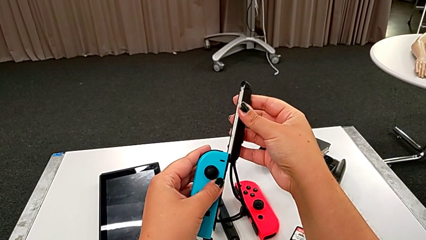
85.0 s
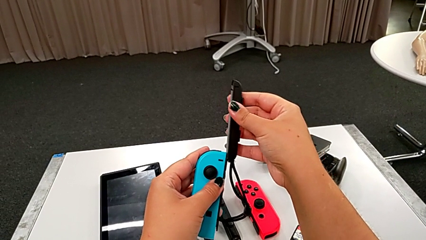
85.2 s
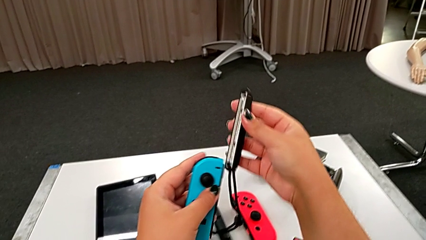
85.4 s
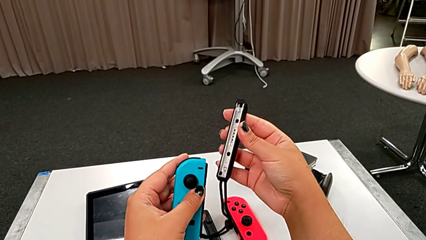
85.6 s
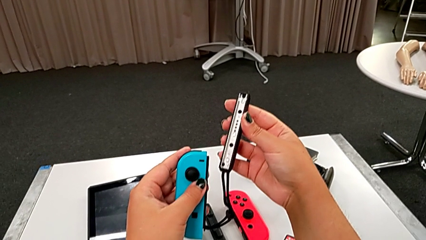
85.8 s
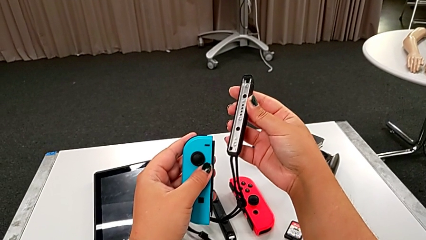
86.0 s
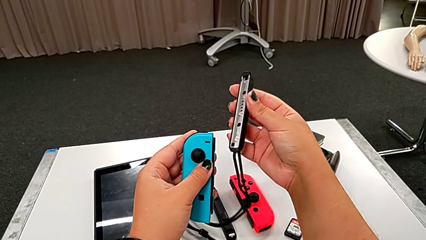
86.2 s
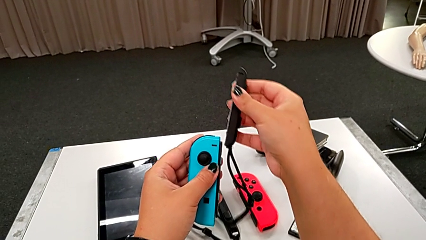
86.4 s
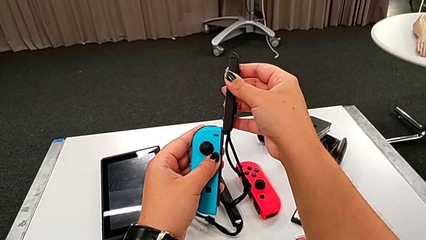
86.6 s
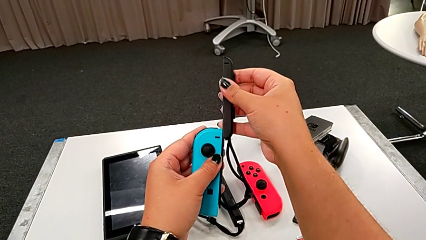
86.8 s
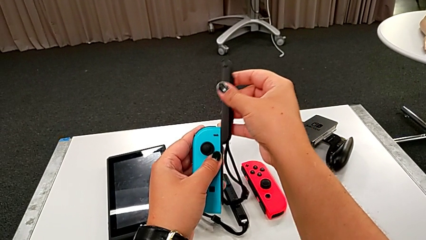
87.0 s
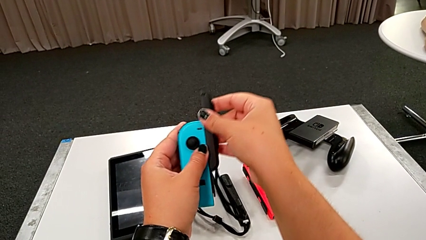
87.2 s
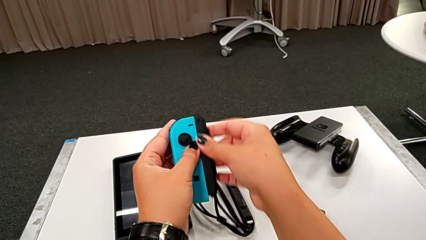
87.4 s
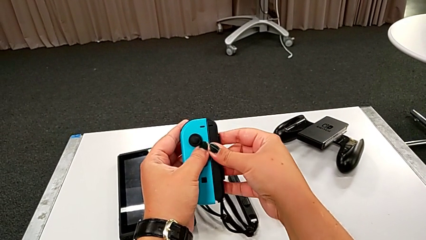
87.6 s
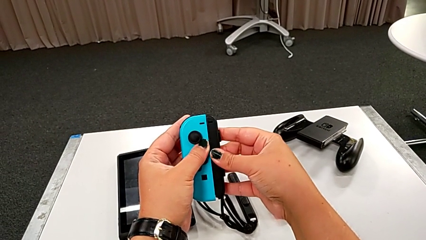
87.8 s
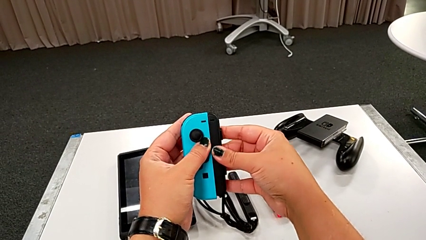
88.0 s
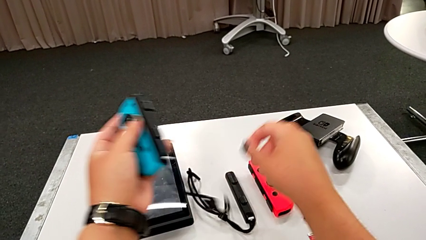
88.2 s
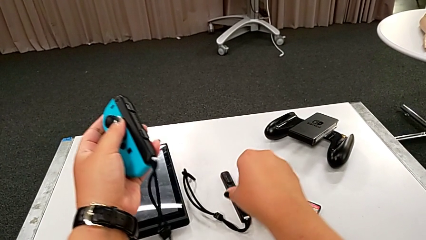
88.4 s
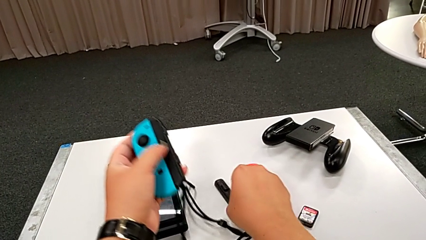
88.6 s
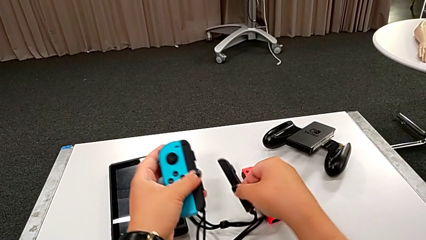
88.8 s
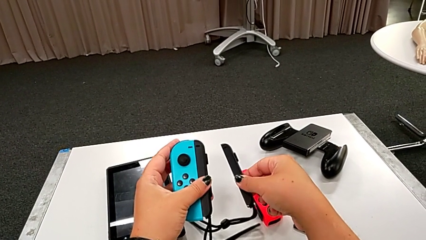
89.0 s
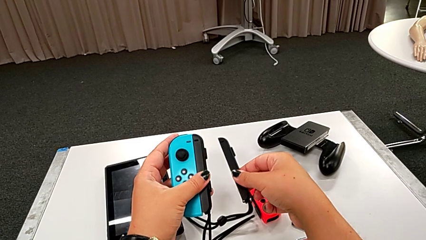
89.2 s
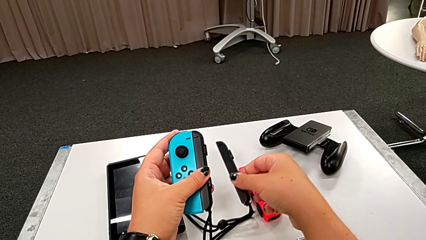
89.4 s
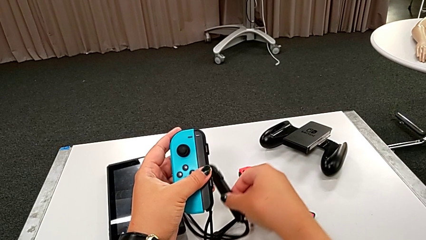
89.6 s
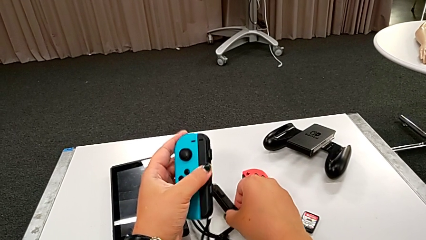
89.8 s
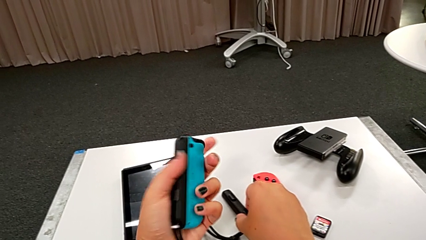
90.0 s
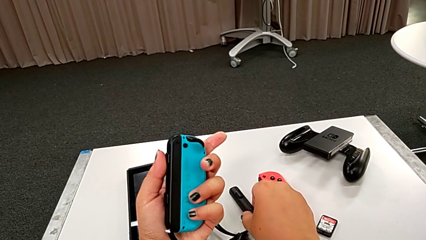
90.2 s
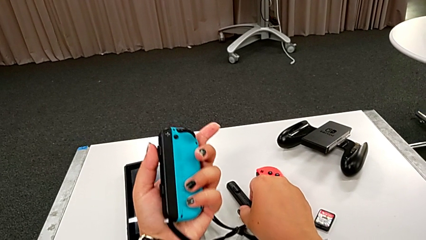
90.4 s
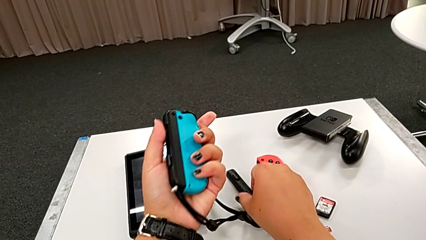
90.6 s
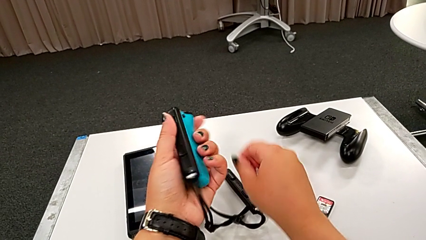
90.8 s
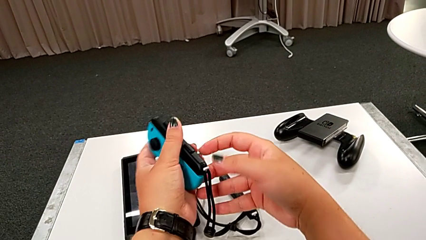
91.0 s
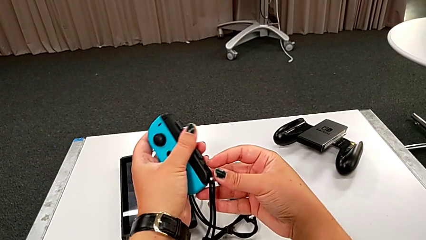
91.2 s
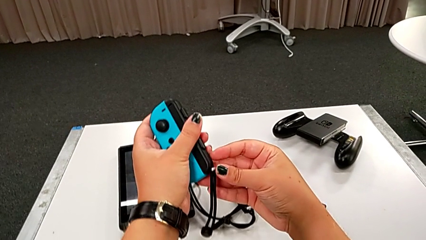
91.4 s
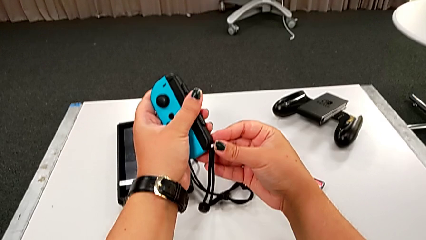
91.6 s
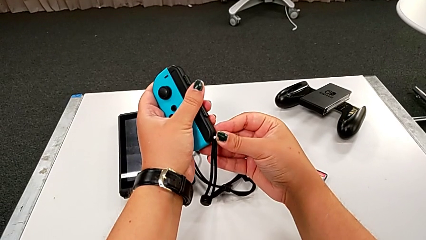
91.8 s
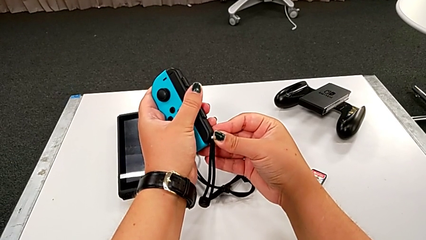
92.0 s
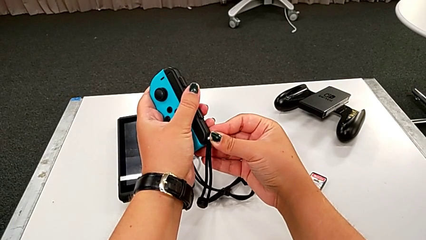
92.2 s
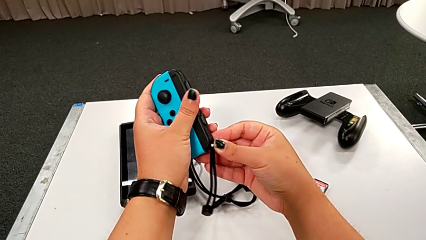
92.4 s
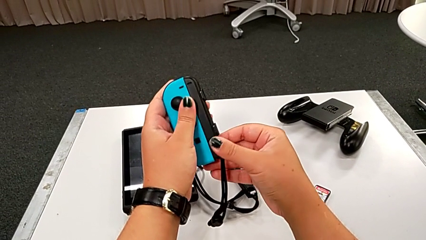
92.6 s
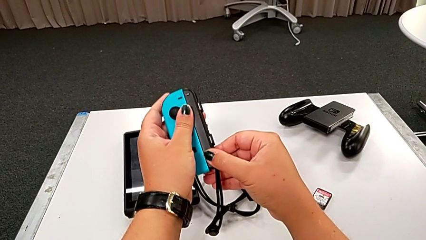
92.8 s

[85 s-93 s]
The camera wearer is assembling the left joy con strap to the joy con controller. They keep assembling the blue Joy-Con controller, hold it, rotate it and press the Joy-Con strap lock.

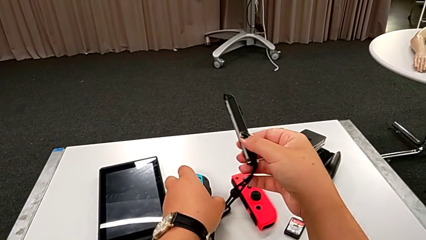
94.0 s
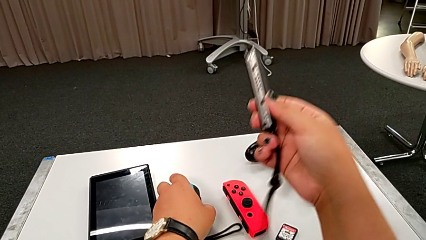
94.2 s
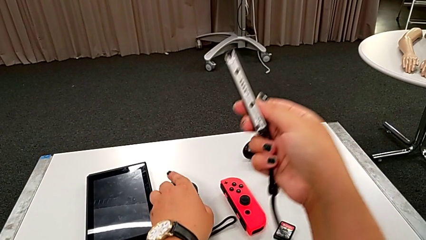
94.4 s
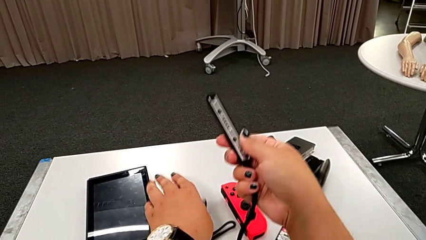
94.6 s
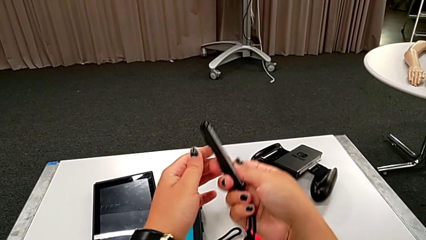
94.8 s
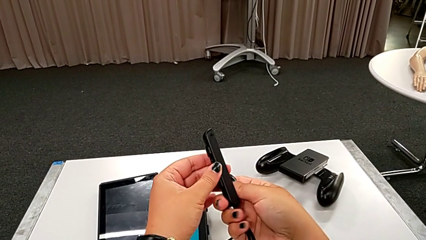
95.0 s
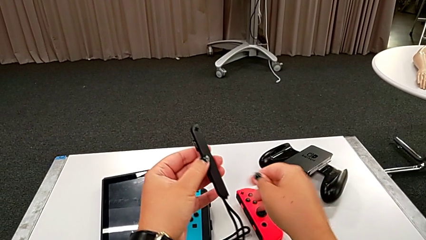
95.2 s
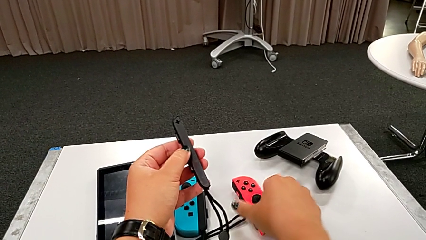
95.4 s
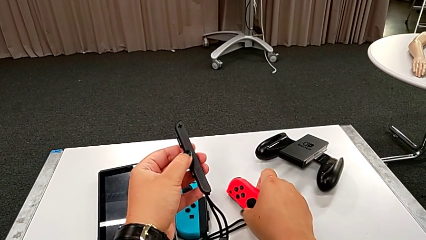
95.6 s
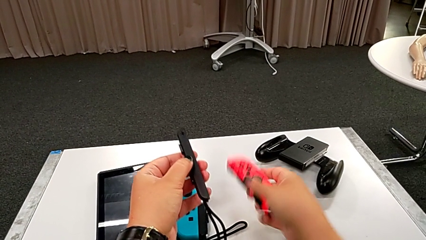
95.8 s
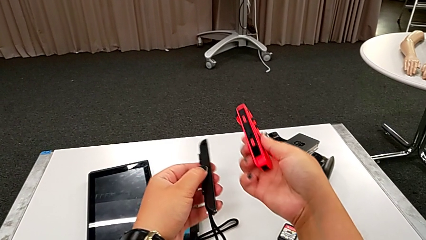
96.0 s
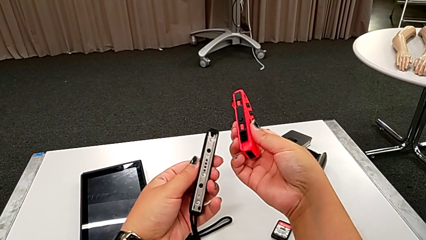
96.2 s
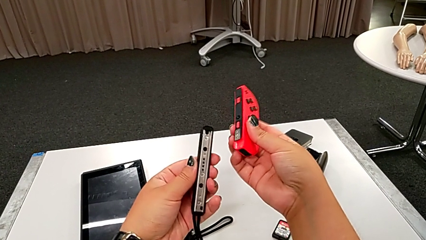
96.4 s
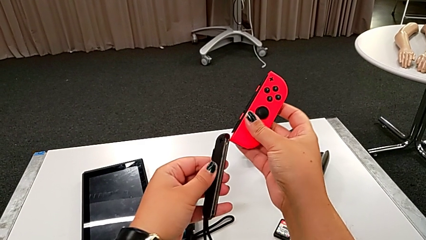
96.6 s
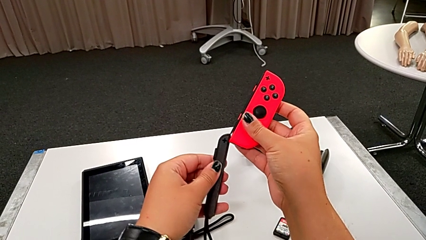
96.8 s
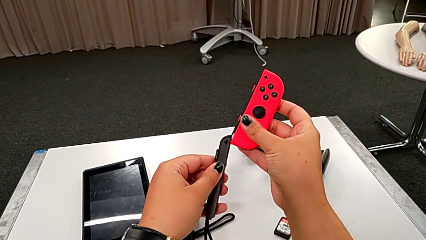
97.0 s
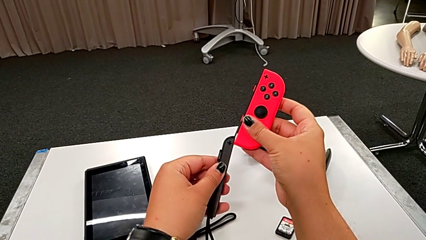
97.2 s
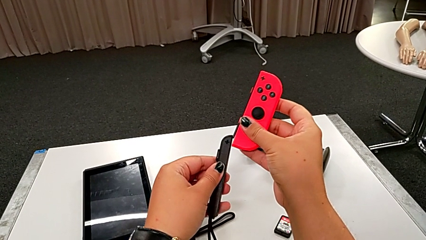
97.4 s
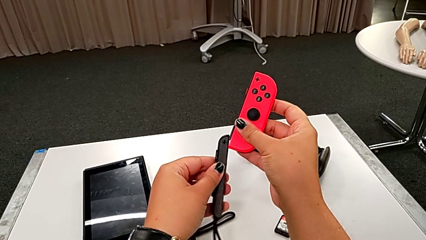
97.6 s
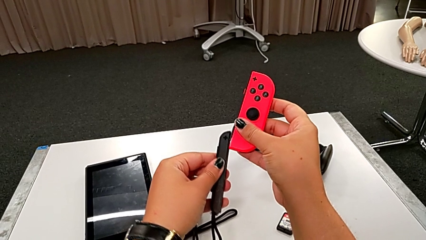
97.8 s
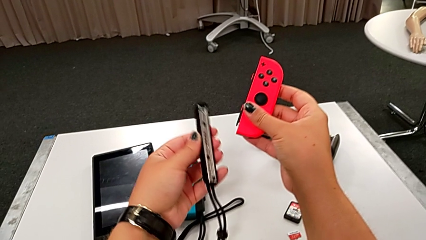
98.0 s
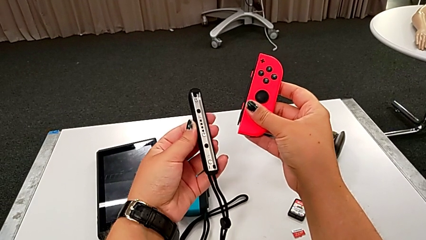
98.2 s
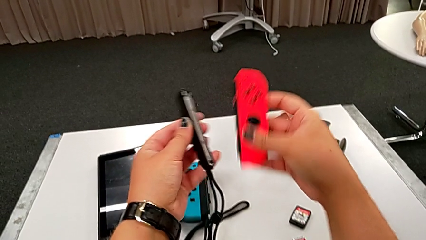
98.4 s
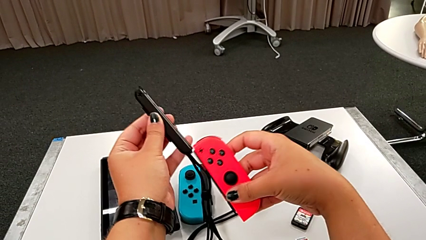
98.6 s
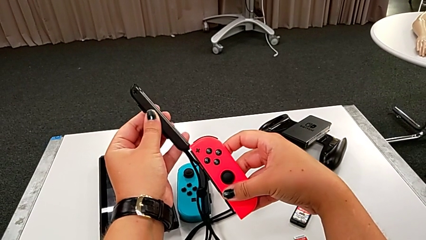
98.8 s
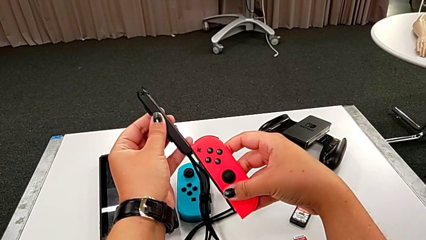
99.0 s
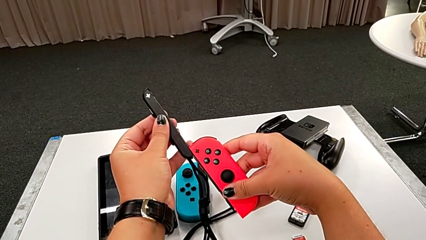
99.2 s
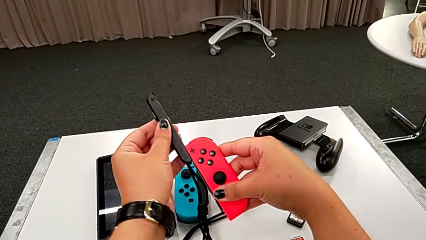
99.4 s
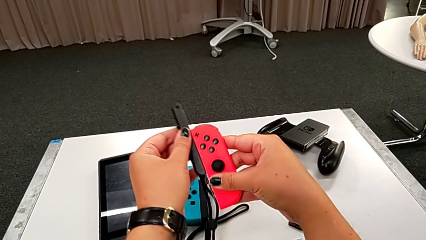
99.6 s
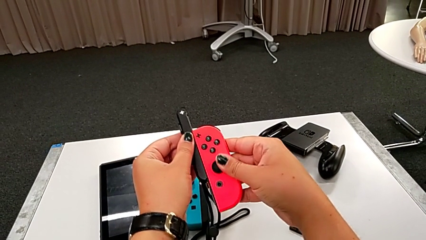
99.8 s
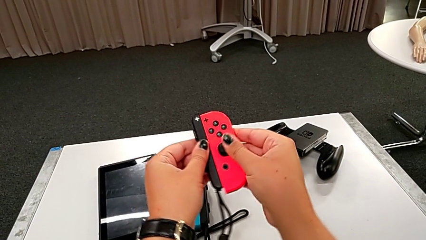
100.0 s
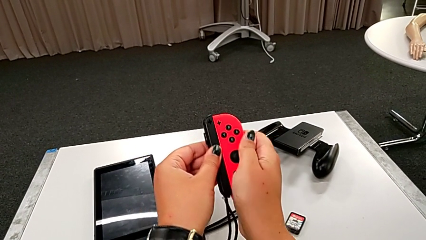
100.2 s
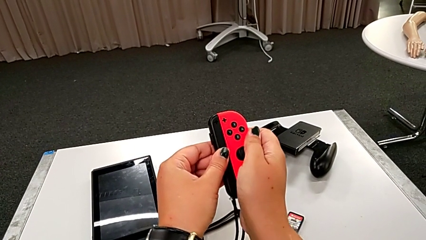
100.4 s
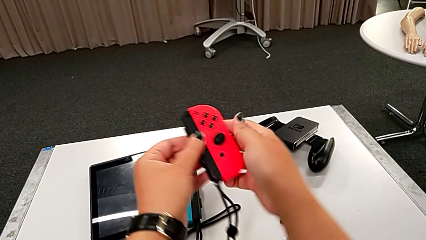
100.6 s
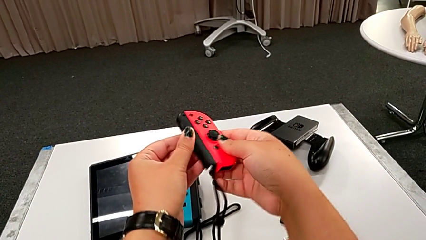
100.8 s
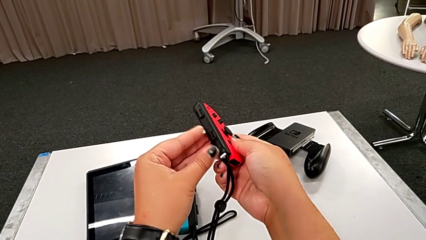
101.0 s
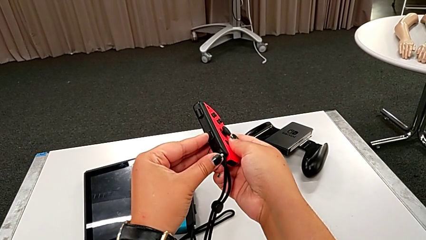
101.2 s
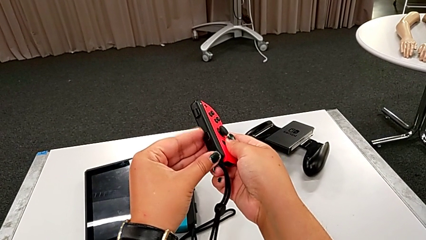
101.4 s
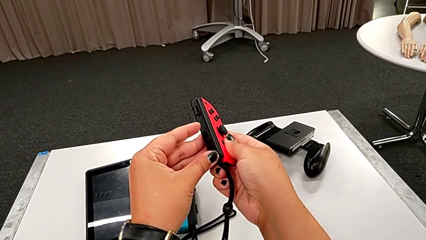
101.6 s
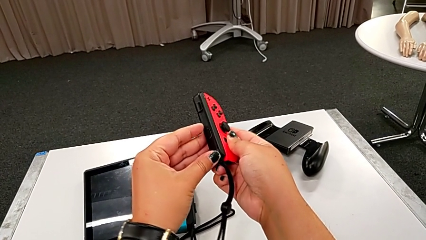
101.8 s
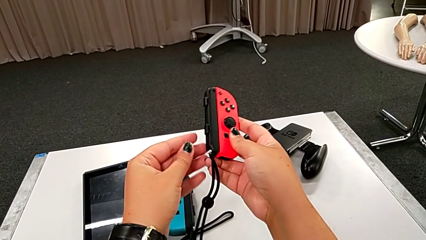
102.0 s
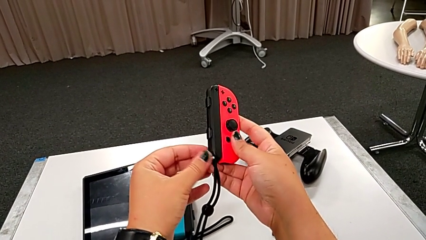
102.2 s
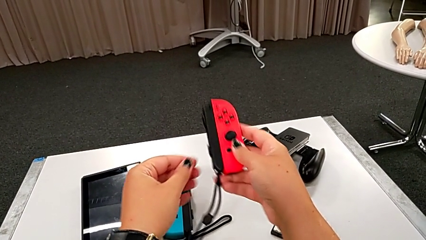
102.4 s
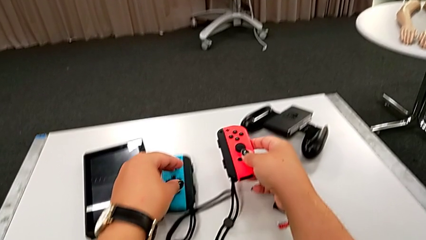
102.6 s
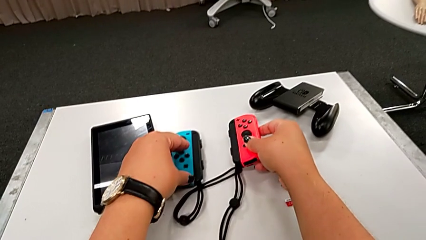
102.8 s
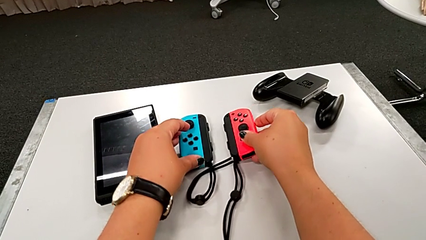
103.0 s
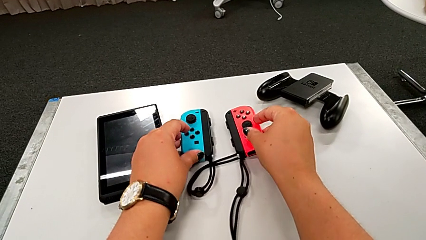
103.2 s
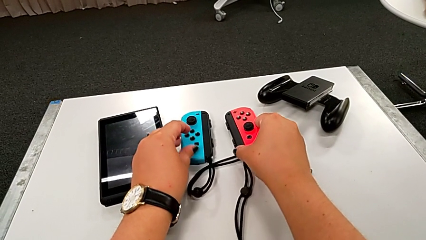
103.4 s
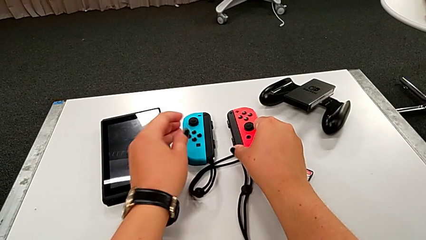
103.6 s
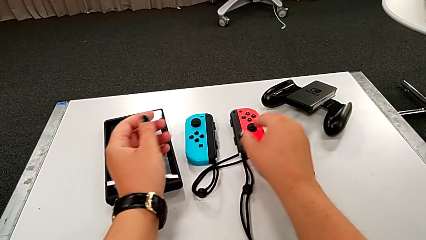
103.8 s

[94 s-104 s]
The camera wearer assembles the right joy con strap to the joy con controller. They lift the black Joy-Con strap, lift the red Joy-Con controller, assemble it, press the white Joy-Con strap lock and place the Joy-Con controller.
